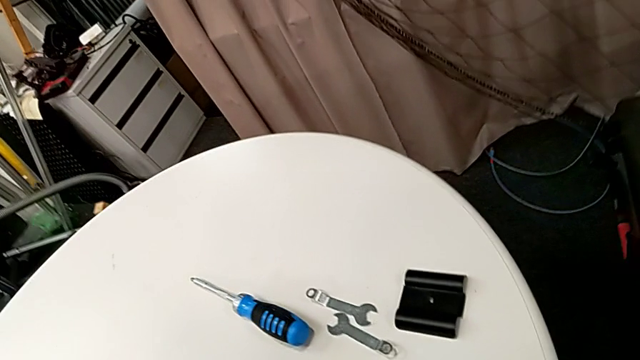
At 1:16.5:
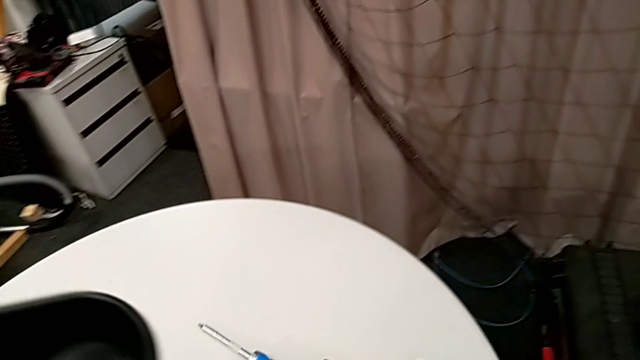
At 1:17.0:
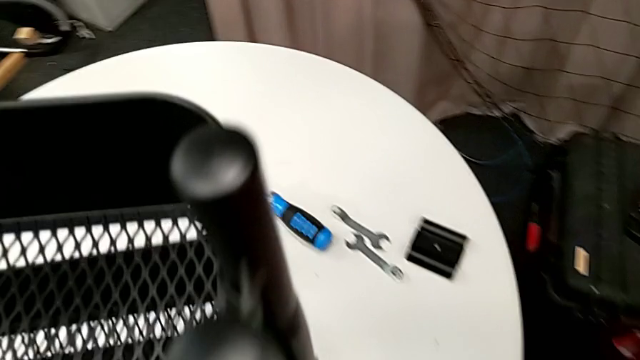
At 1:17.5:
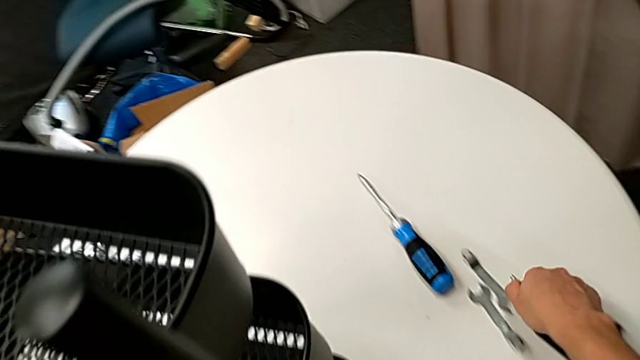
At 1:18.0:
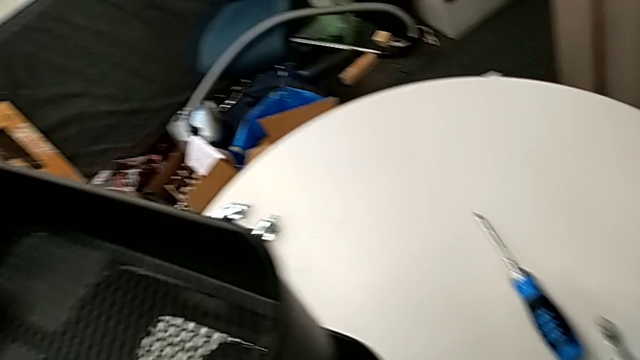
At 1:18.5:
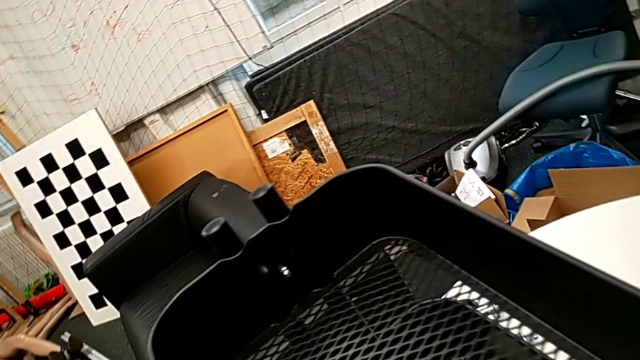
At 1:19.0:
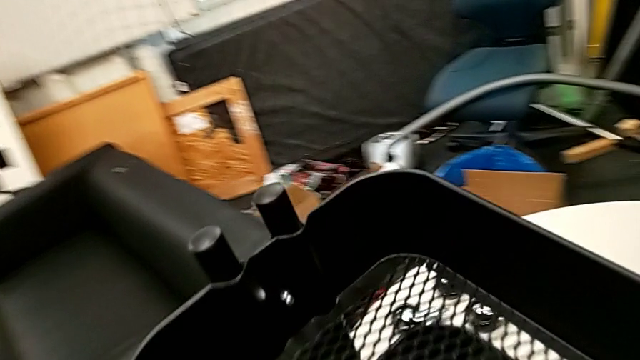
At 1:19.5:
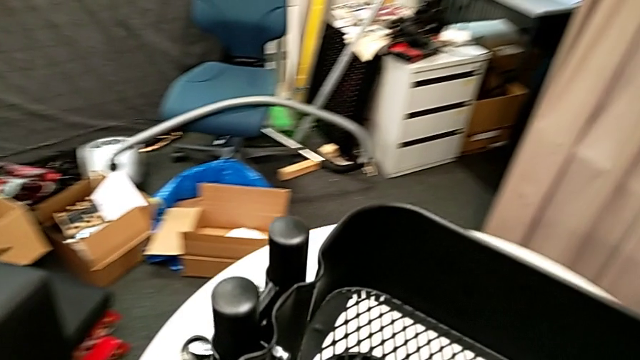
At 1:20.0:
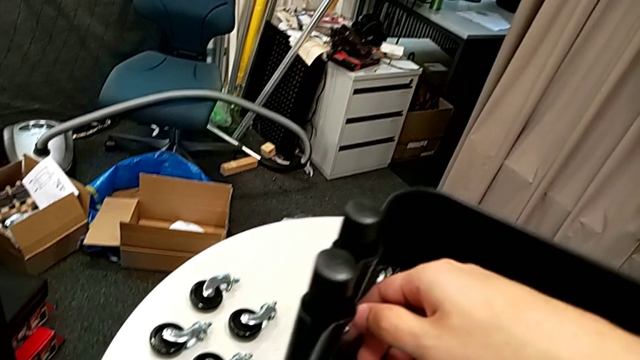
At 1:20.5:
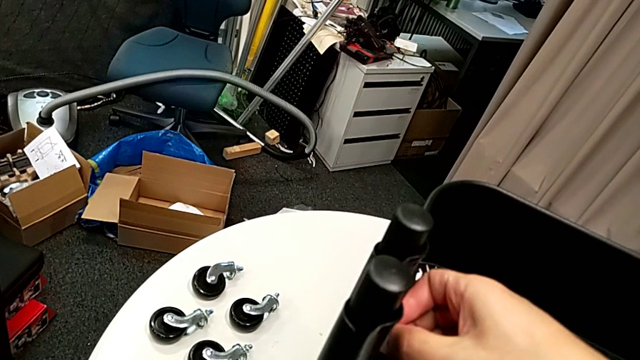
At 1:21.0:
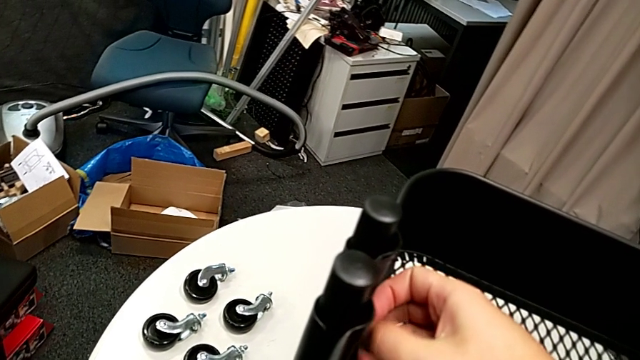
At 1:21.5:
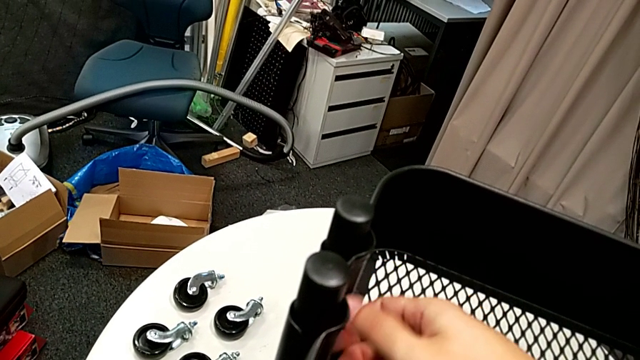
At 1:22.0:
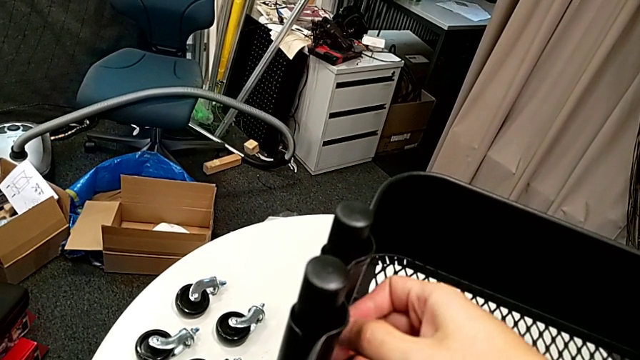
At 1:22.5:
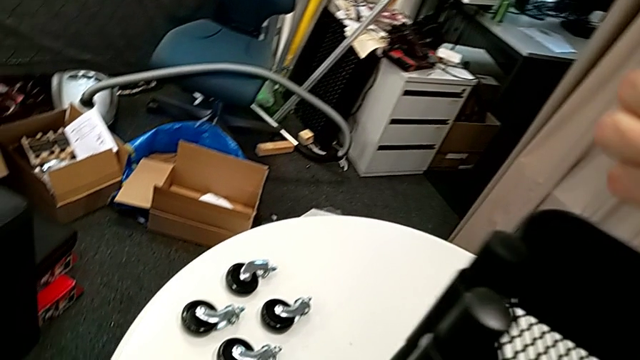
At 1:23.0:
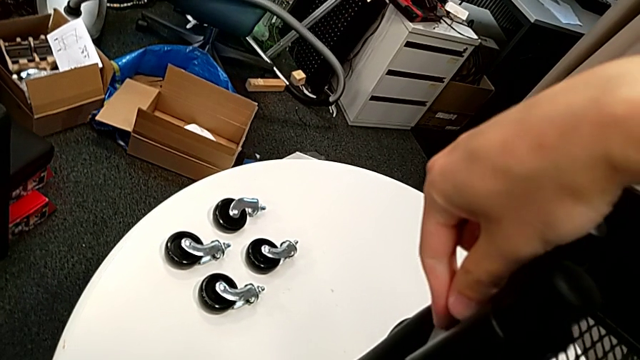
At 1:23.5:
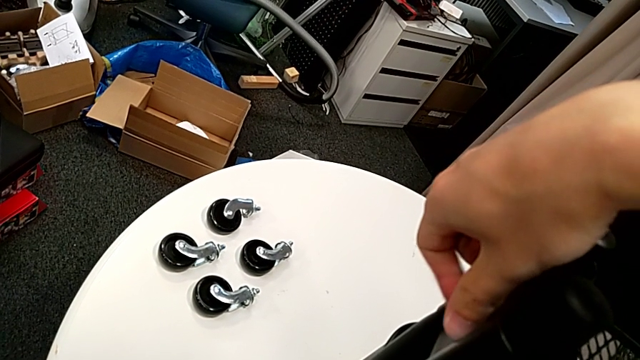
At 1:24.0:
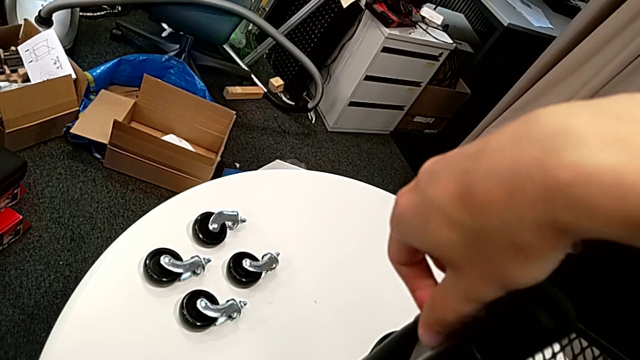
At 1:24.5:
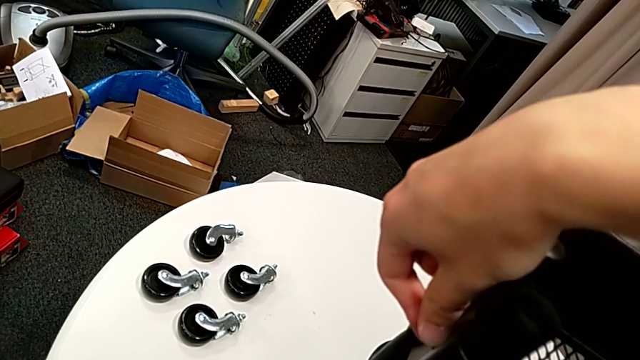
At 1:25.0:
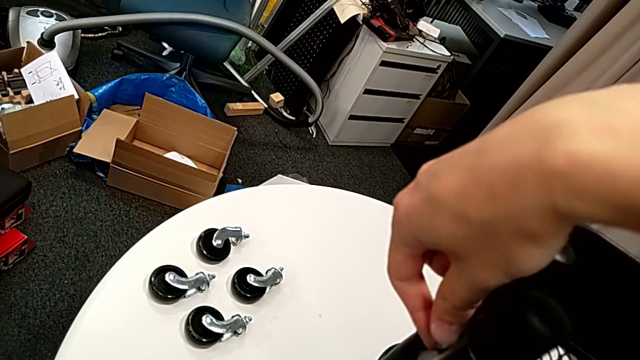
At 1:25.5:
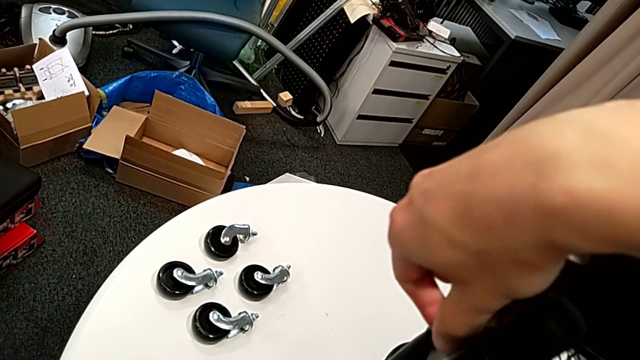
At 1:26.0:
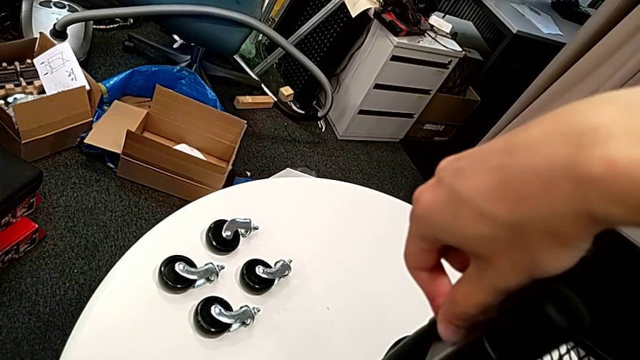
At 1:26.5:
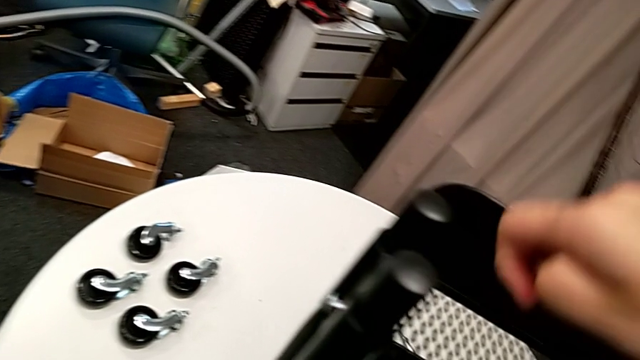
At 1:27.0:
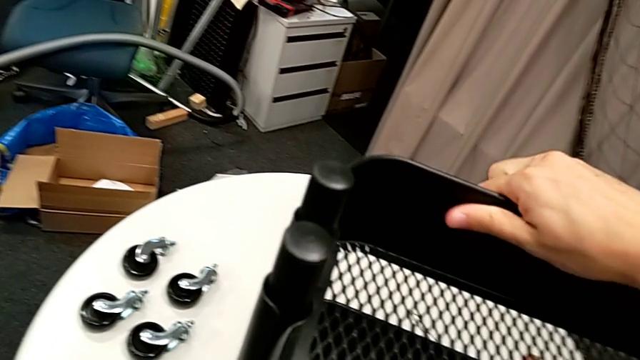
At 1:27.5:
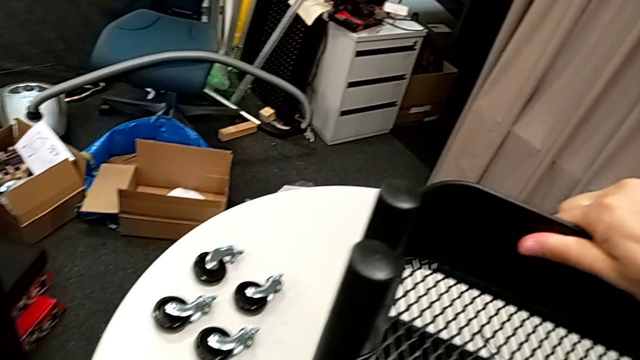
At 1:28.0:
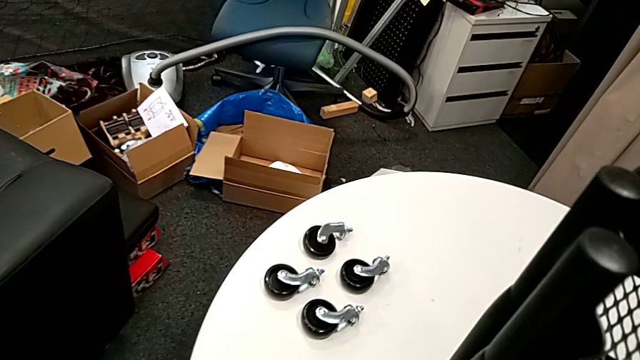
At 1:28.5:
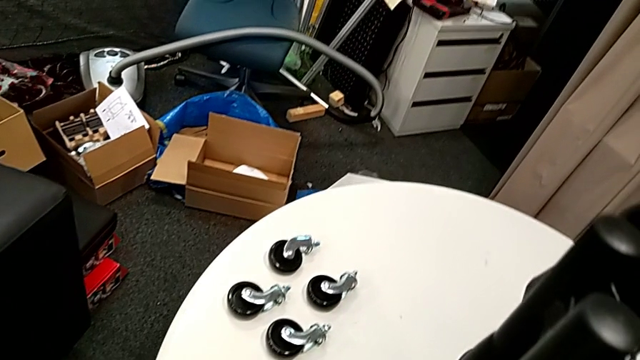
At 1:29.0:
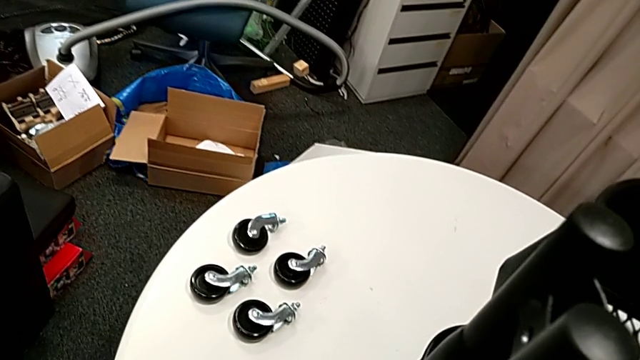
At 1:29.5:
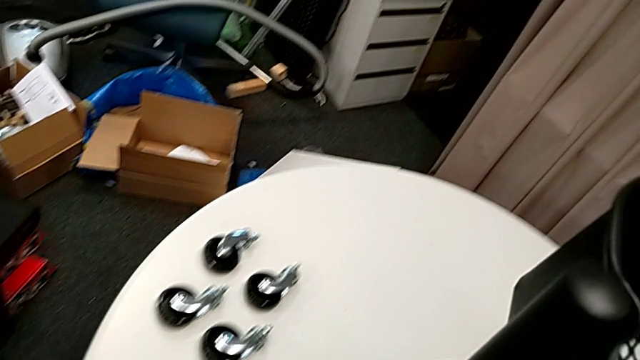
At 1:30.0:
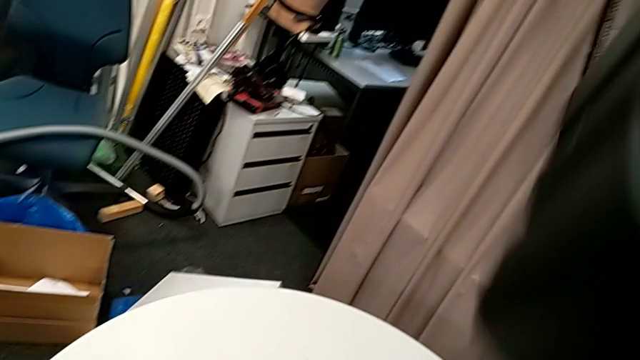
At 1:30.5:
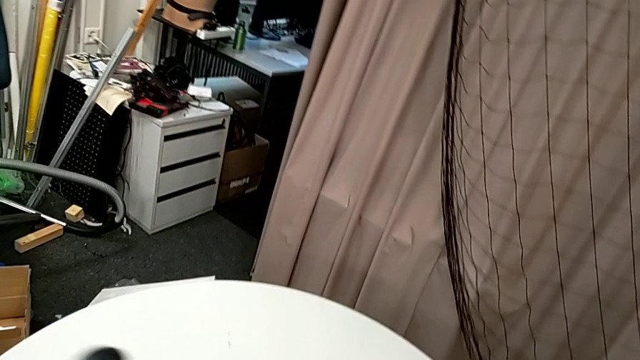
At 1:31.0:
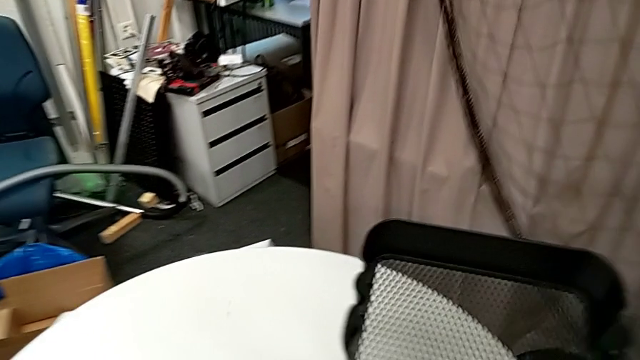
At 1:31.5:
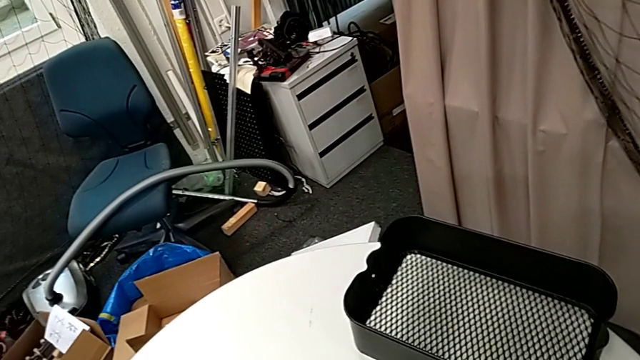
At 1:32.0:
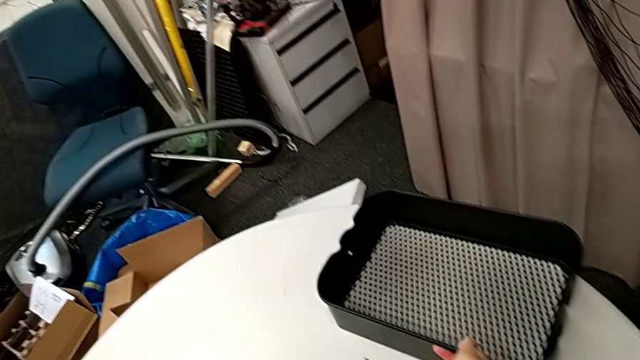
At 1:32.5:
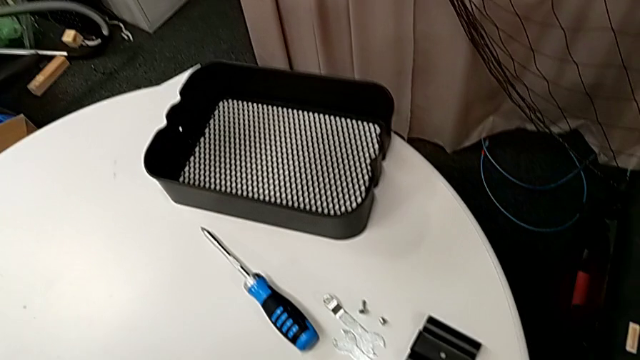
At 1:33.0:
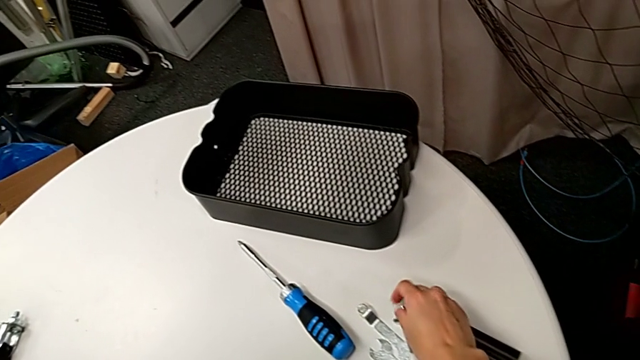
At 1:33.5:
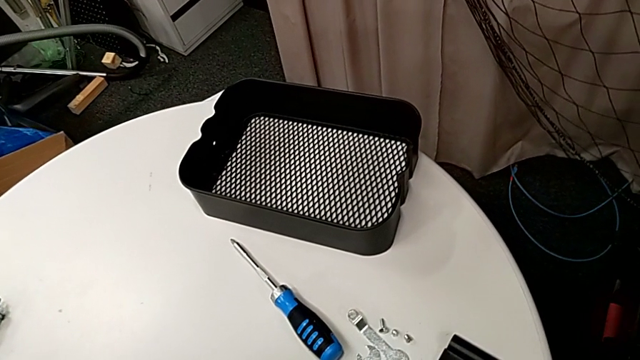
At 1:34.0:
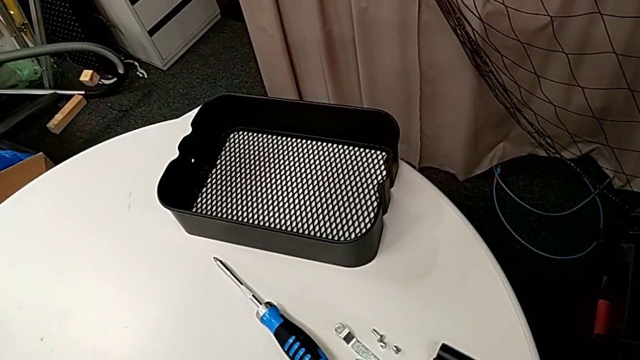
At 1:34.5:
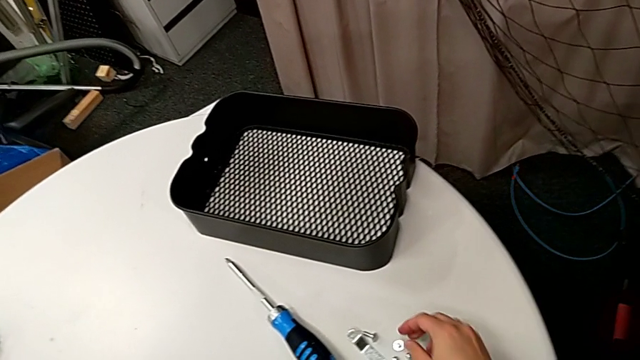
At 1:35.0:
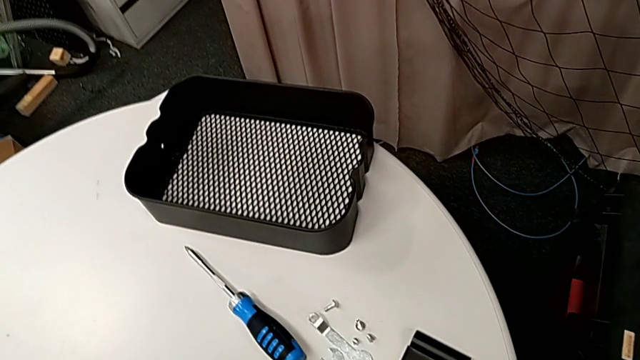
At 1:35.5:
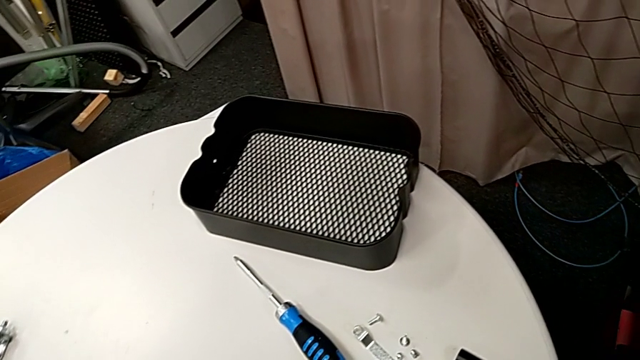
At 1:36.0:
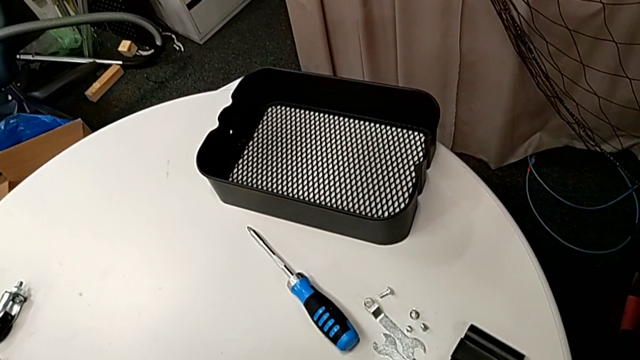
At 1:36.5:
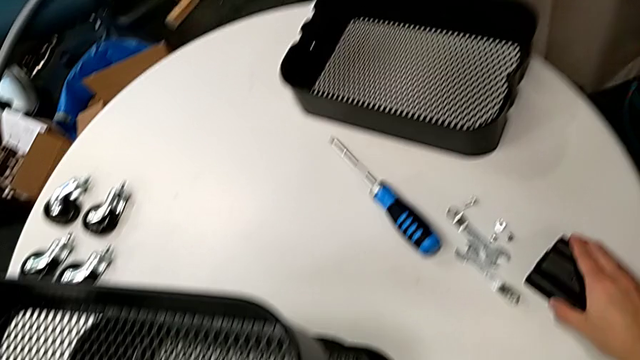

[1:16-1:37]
The camera wearer is disassembling the upper tray. They place the screw, unscrew the second hexagon cap nut, drop the second bracket, disassemble the upper grid tray and place the bracket.
